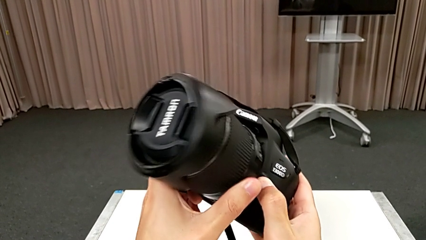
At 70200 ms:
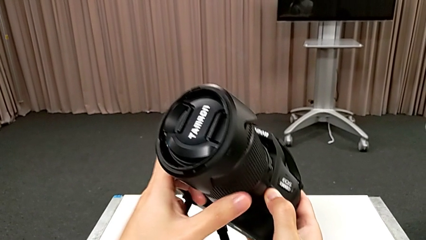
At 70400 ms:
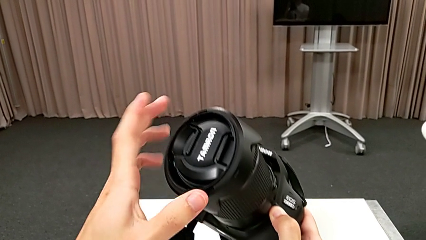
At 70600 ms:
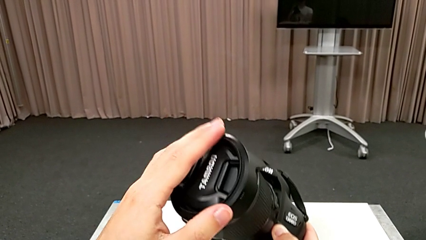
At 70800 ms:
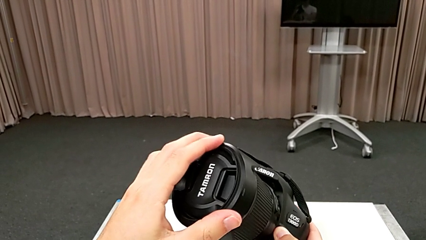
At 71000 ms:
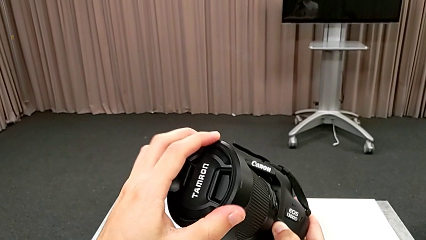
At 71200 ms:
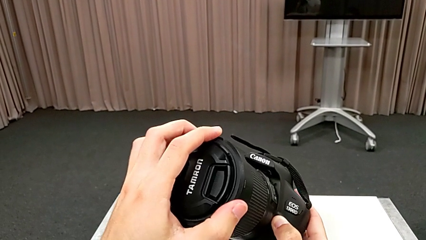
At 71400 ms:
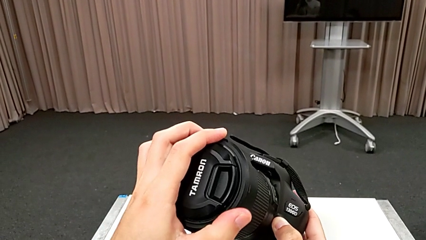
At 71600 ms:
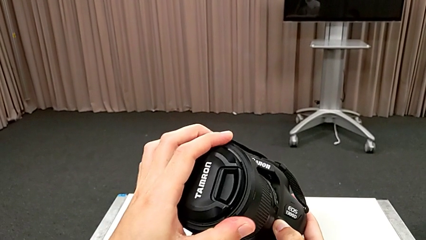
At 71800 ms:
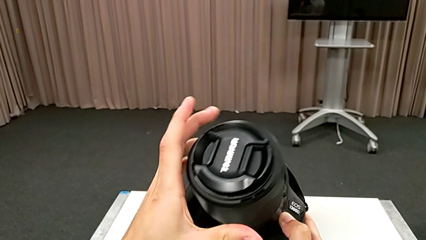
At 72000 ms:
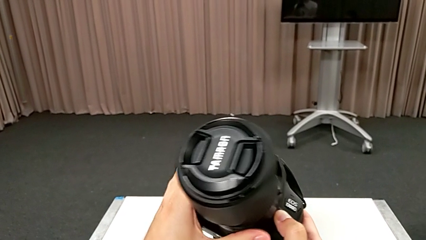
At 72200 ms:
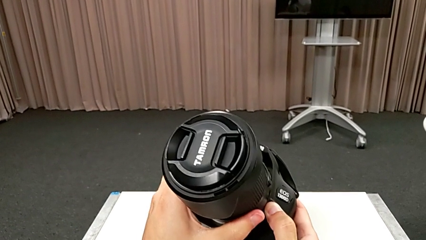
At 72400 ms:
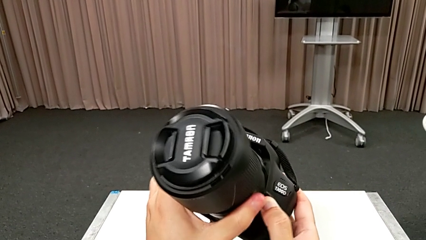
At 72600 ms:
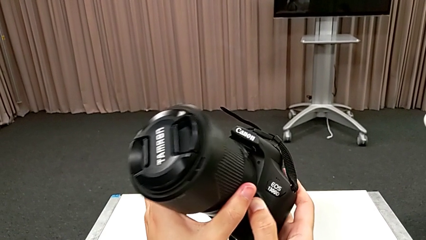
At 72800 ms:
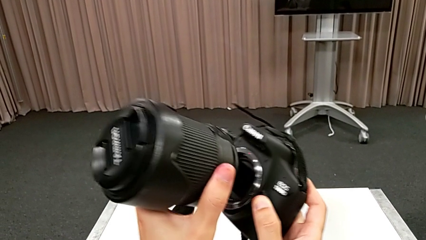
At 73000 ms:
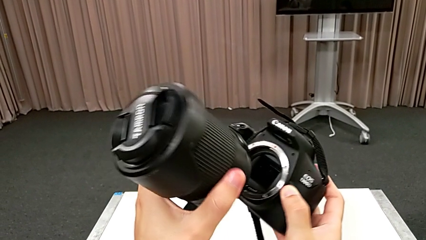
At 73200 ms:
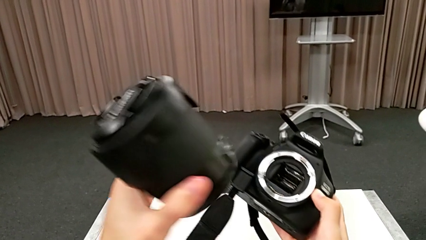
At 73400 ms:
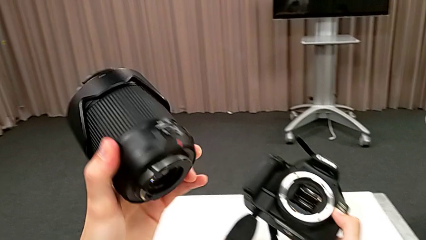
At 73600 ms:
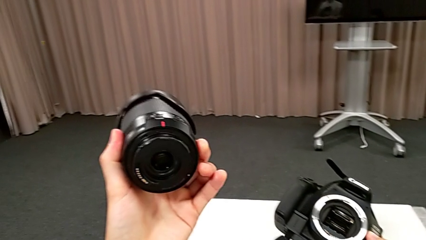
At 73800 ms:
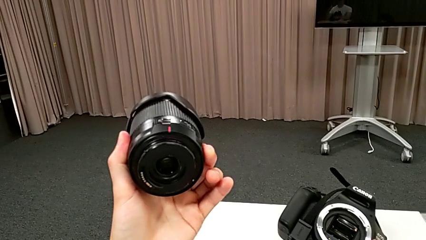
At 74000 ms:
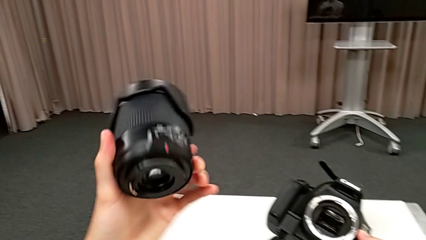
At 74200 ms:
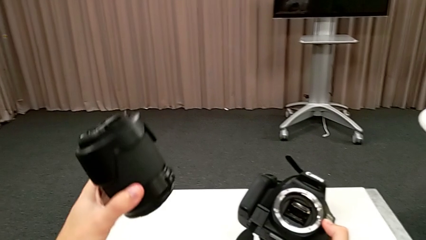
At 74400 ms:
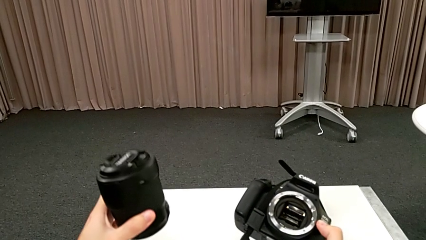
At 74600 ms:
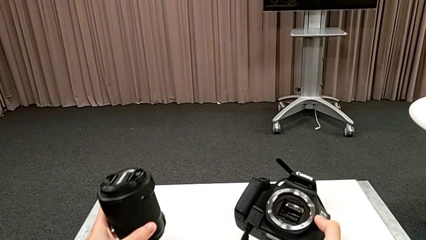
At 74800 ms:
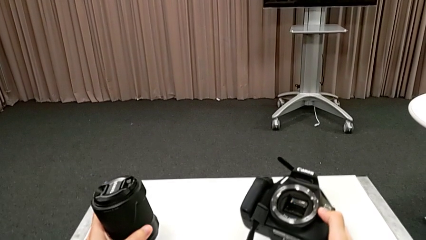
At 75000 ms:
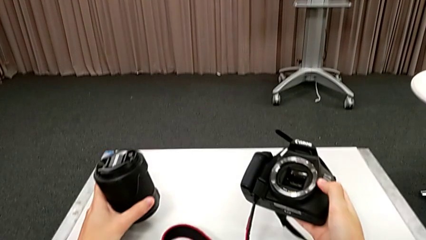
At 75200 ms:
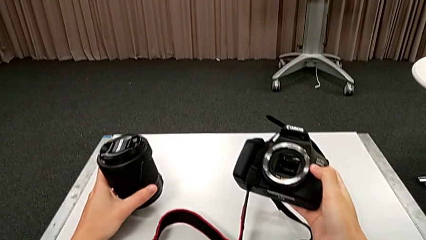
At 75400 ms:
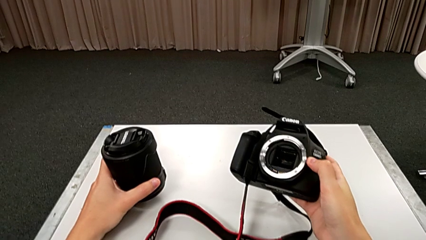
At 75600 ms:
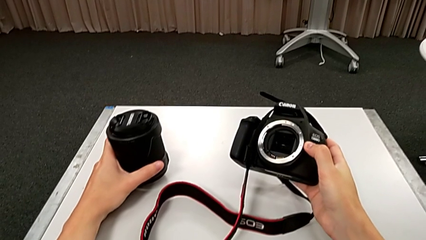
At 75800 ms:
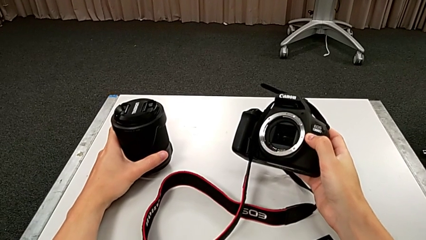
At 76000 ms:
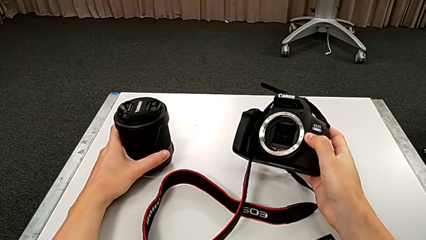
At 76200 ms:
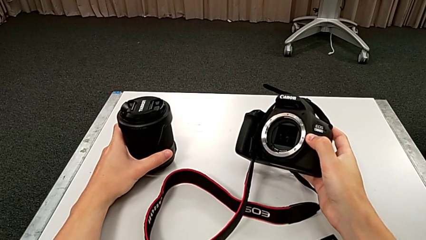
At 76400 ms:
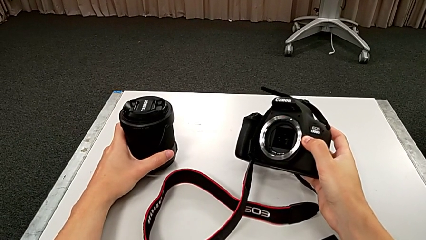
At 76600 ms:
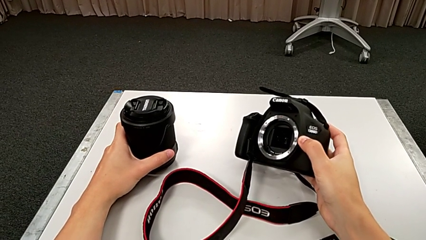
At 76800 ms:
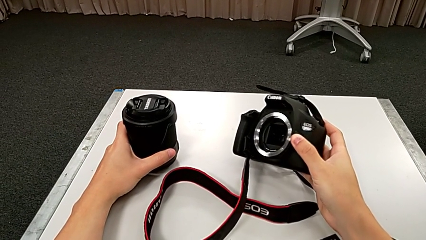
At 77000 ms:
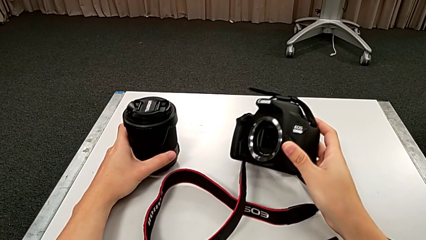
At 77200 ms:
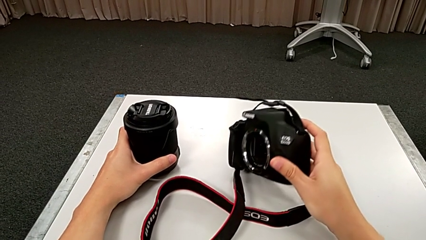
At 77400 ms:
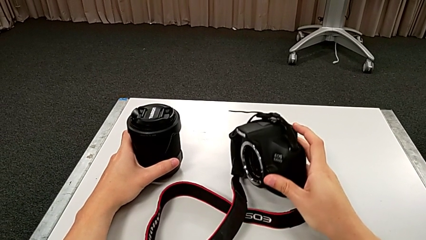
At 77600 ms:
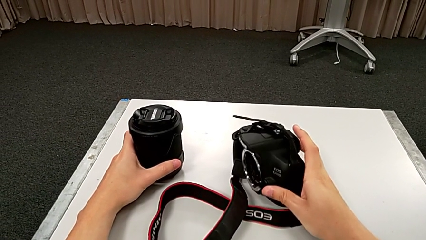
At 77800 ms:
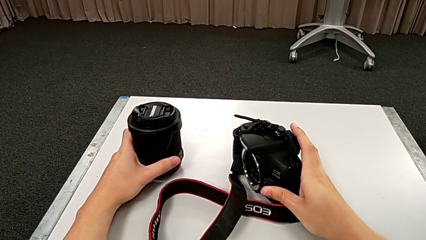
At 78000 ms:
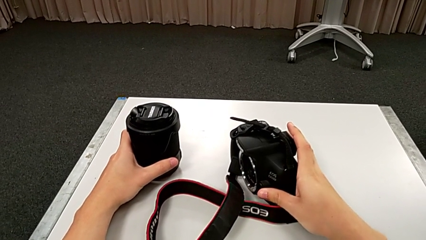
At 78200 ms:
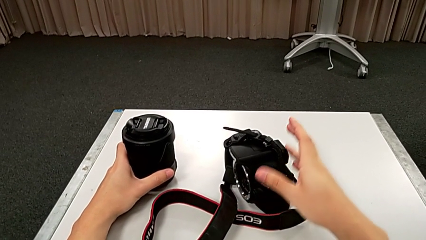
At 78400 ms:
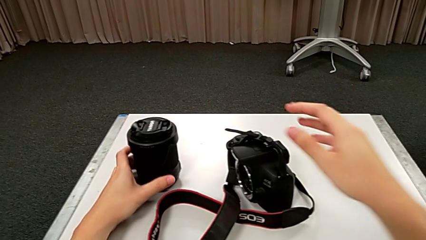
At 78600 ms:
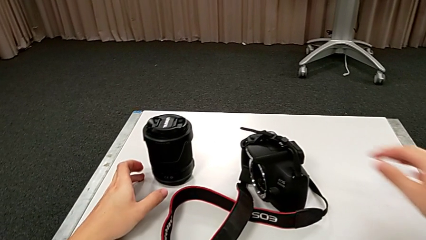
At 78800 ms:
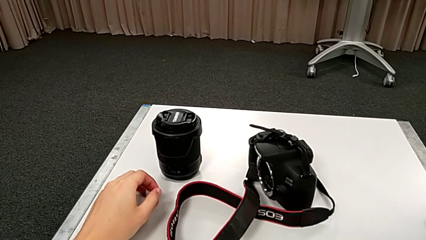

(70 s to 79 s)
The camera wearer is detaching the lens. They rotate the lens, grab it, rotate it, withdraw it, place it and place the DSLR.

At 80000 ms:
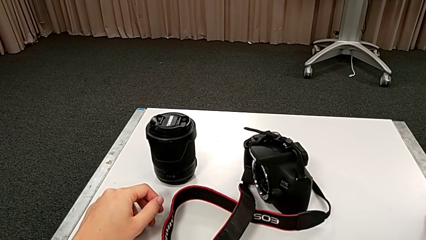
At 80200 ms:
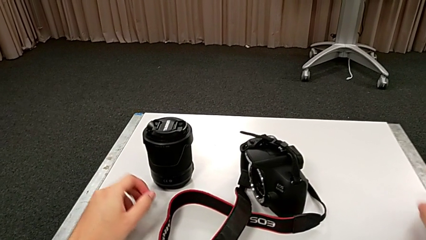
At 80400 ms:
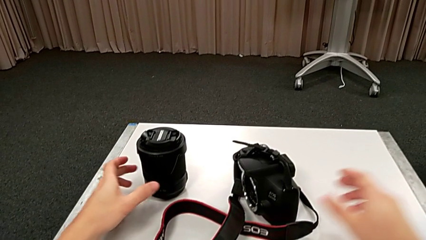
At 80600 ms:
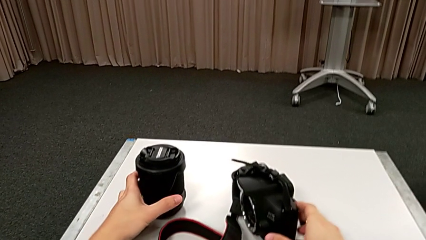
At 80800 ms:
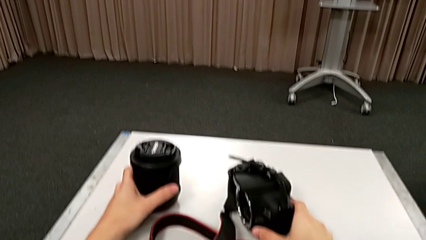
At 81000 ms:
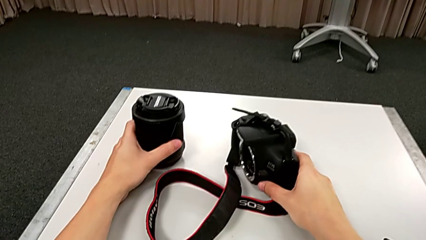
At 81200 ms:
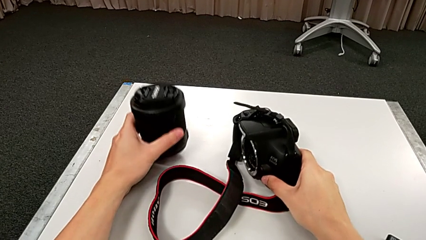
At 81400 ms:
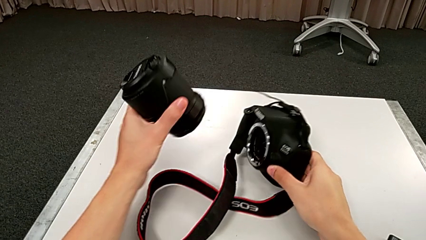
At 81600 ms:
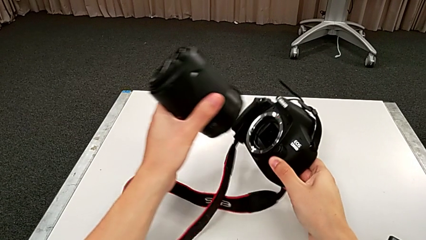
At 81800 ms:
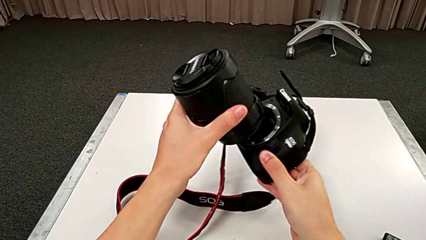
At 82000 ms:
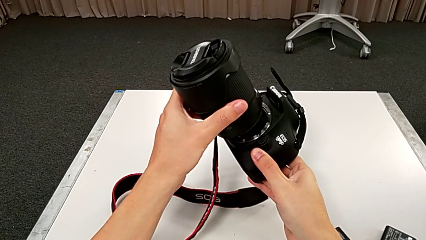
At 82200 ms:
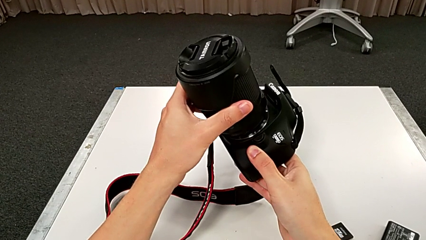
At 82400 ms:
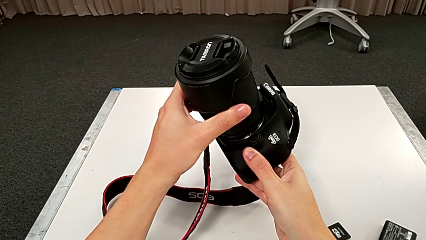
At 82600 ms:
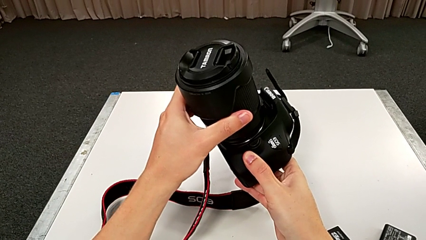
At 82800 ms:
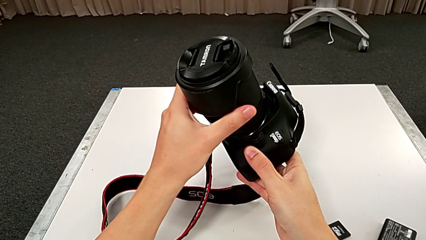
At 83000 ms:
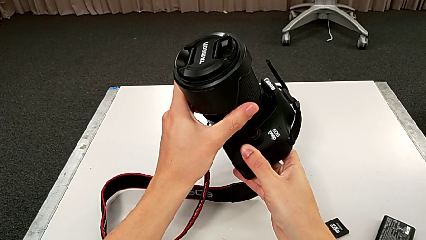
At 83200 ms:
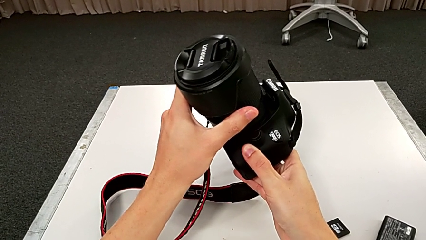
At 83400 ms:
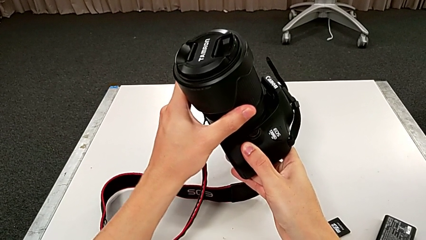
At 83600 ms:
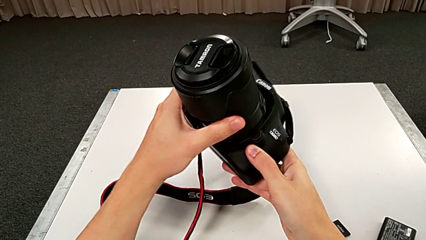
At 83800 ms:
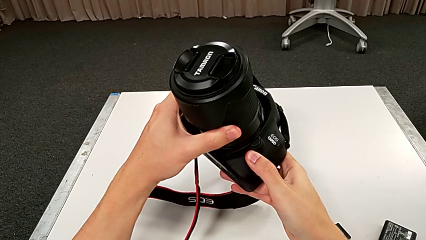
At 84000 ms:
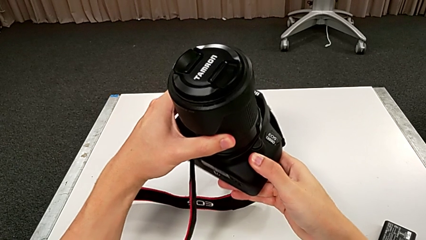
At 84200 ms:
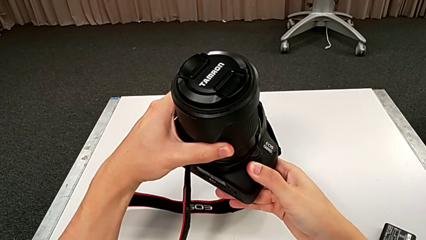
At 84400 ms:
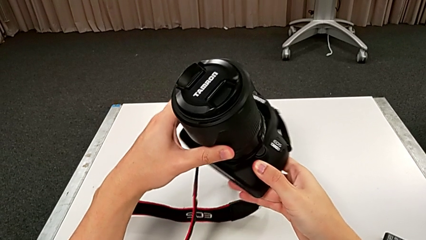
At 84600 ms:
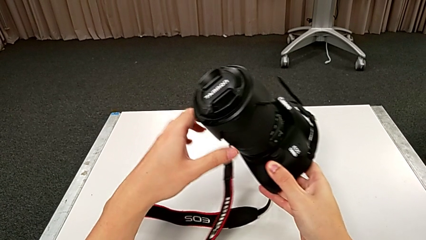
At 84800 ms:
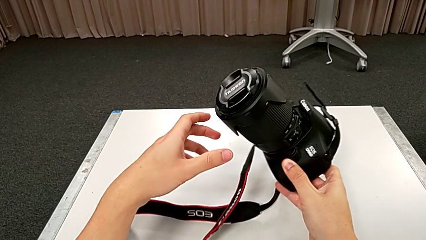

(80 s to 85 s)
The camera wearer attaches the lens. They grab the DSLR, lift the lens, assemble it and insert it.
